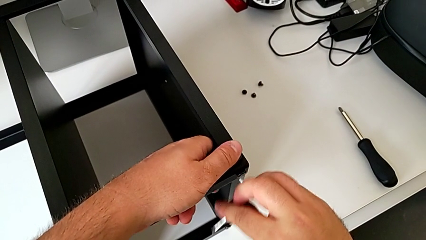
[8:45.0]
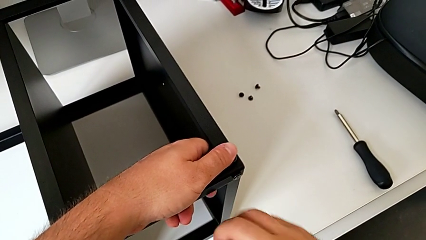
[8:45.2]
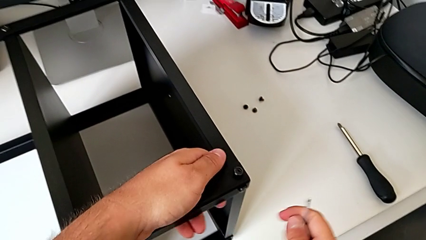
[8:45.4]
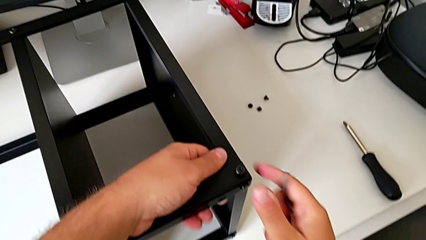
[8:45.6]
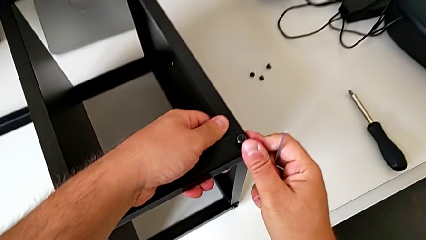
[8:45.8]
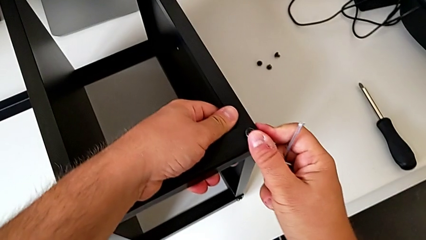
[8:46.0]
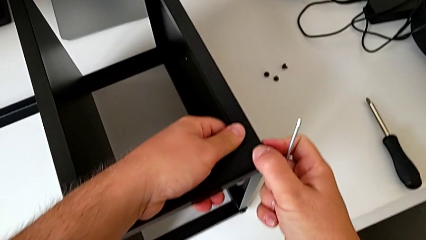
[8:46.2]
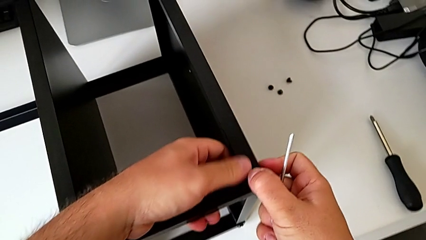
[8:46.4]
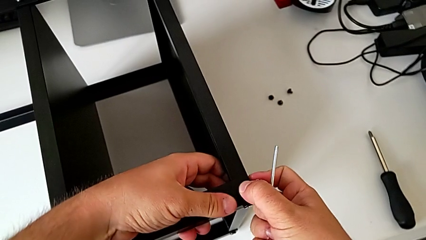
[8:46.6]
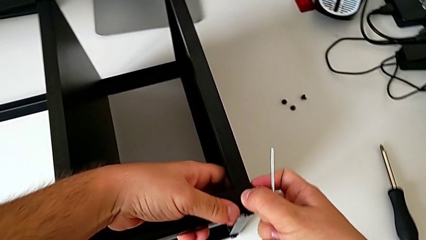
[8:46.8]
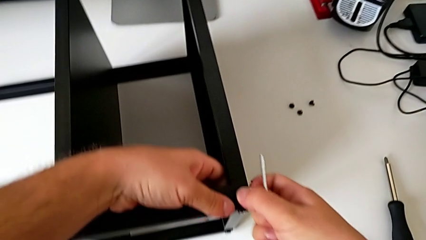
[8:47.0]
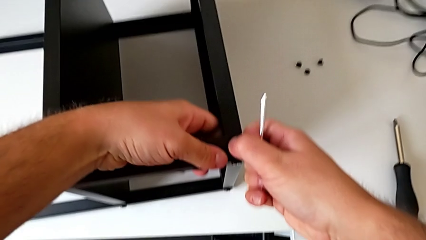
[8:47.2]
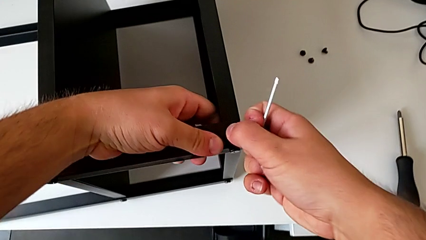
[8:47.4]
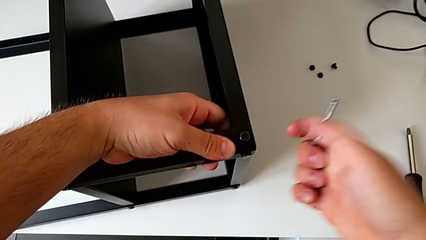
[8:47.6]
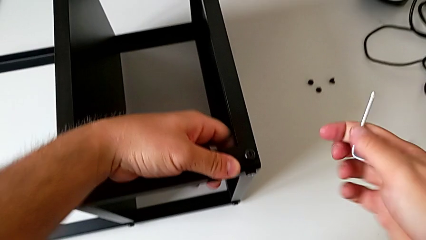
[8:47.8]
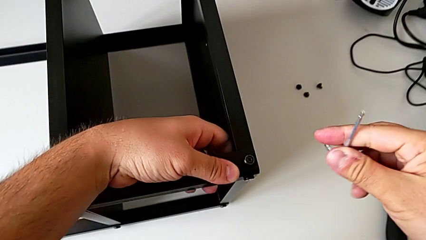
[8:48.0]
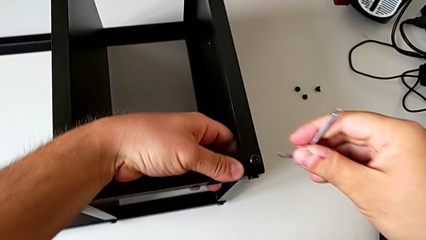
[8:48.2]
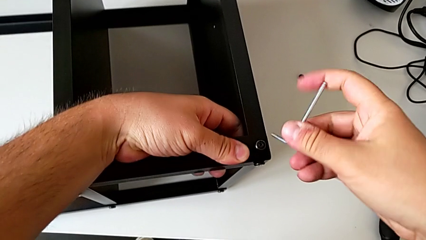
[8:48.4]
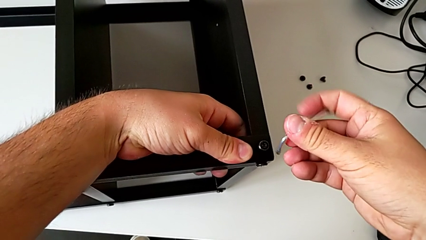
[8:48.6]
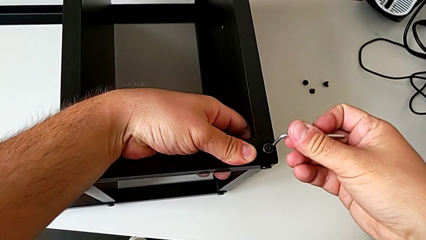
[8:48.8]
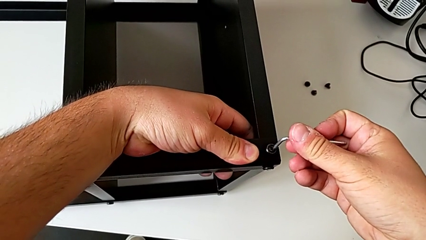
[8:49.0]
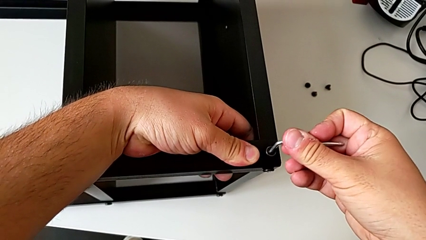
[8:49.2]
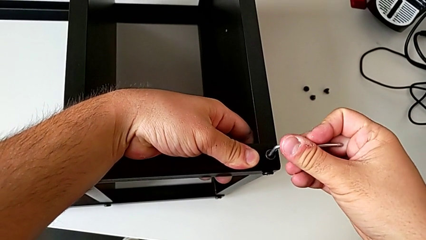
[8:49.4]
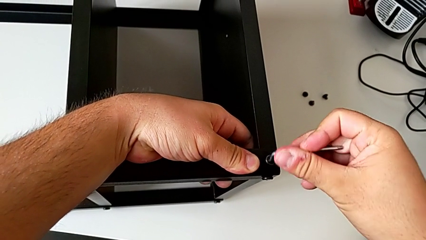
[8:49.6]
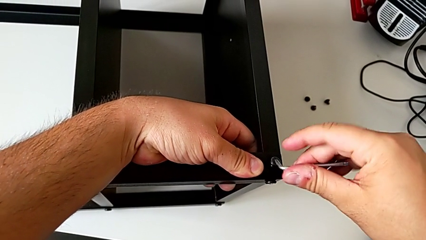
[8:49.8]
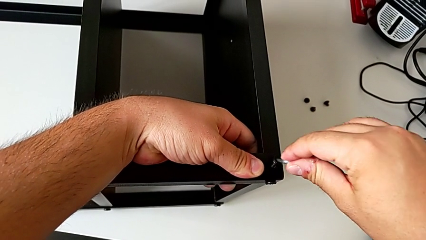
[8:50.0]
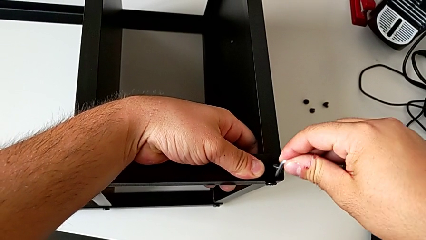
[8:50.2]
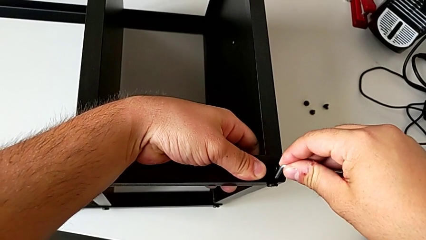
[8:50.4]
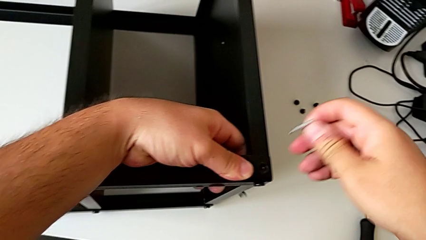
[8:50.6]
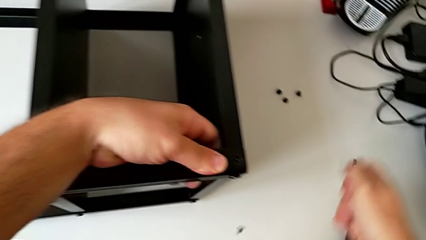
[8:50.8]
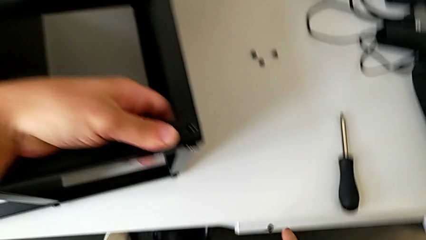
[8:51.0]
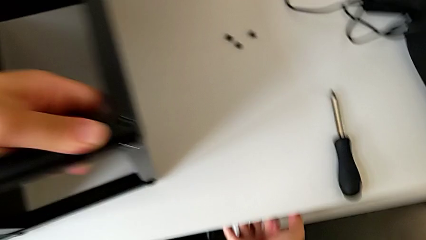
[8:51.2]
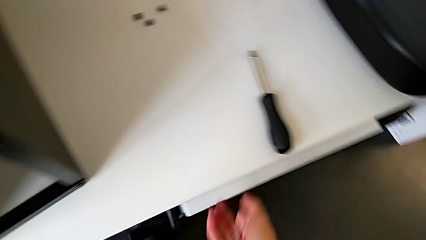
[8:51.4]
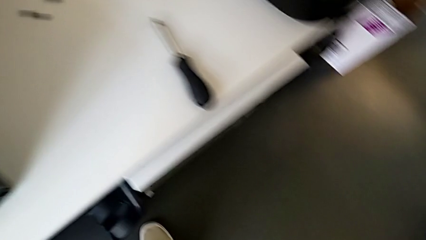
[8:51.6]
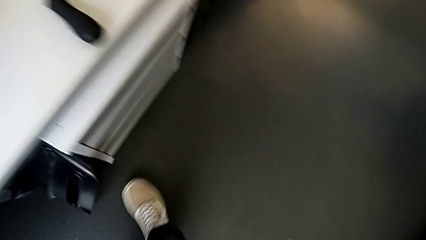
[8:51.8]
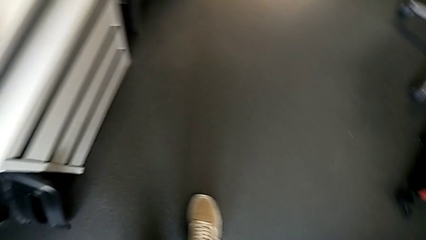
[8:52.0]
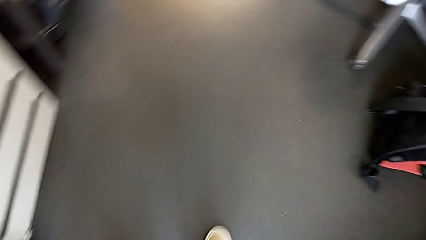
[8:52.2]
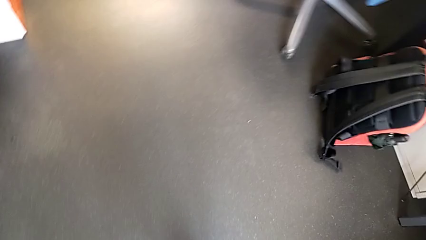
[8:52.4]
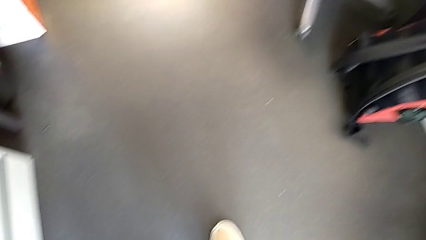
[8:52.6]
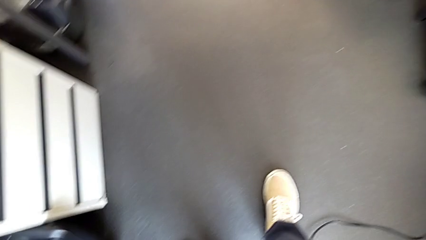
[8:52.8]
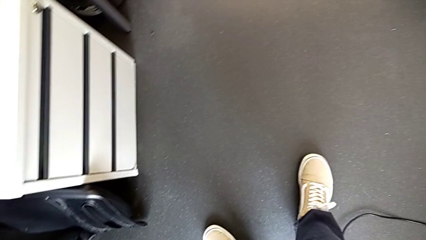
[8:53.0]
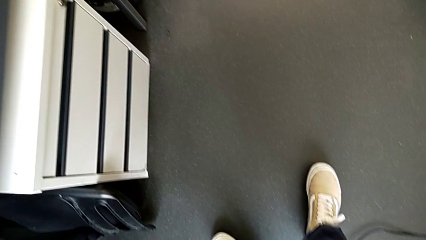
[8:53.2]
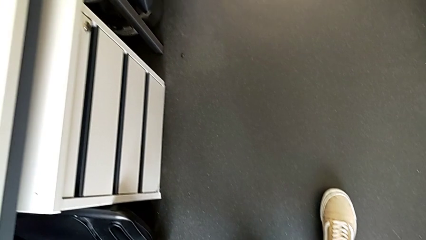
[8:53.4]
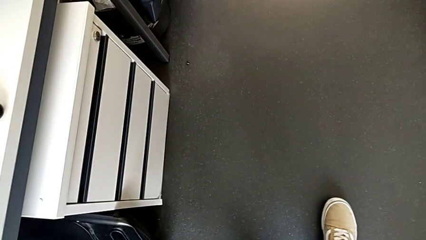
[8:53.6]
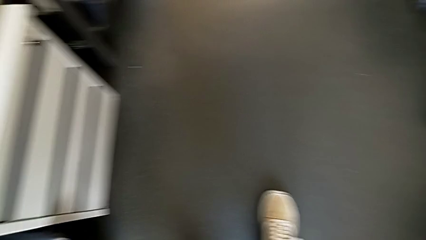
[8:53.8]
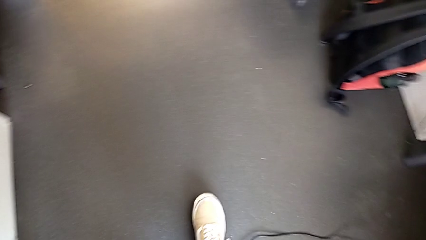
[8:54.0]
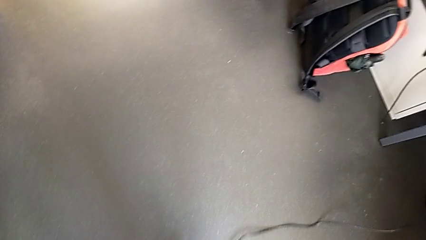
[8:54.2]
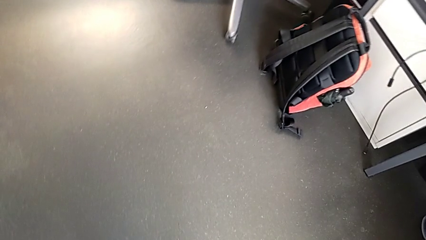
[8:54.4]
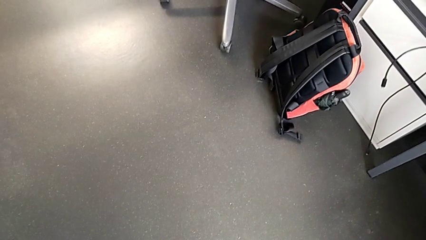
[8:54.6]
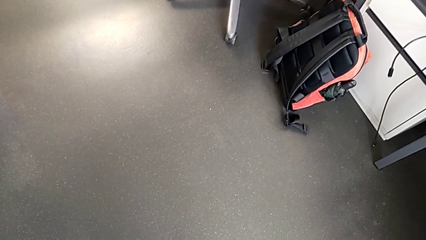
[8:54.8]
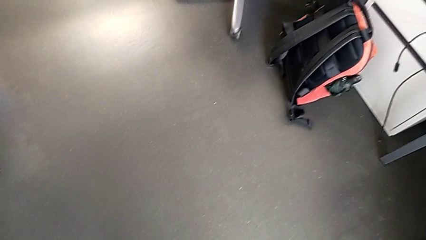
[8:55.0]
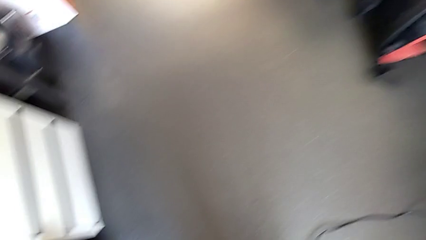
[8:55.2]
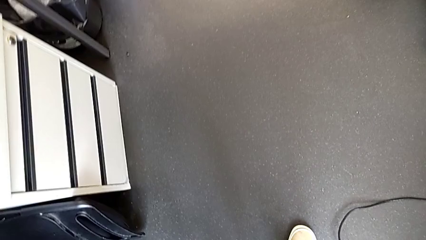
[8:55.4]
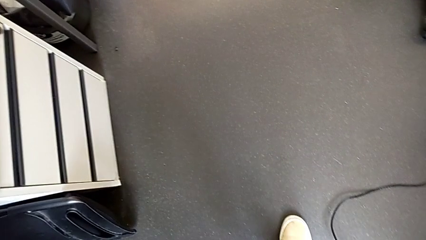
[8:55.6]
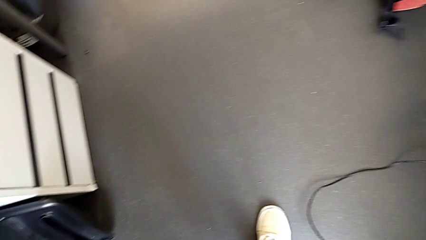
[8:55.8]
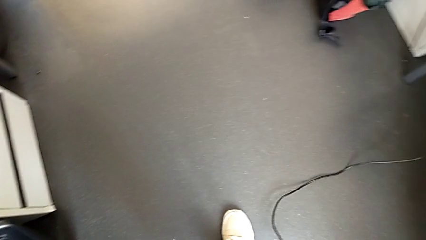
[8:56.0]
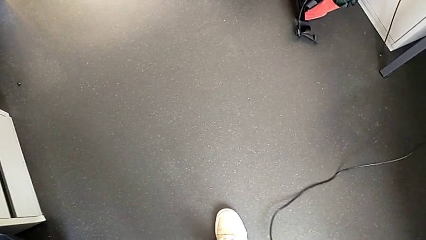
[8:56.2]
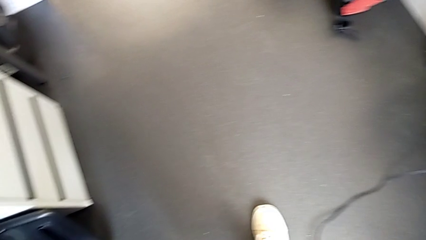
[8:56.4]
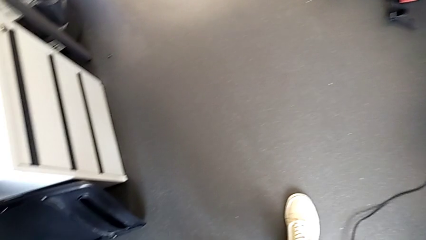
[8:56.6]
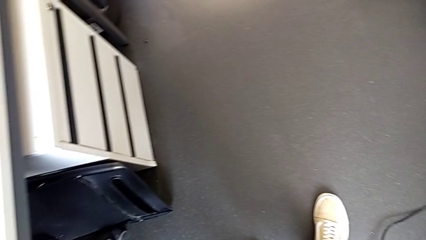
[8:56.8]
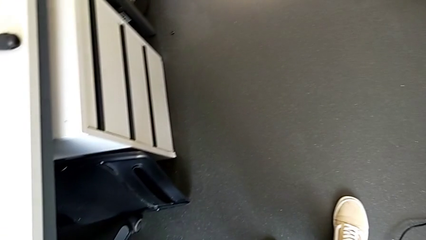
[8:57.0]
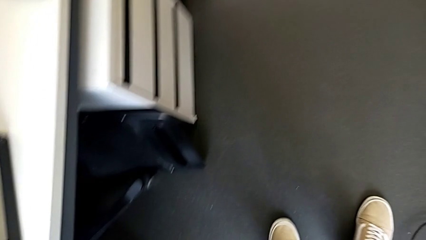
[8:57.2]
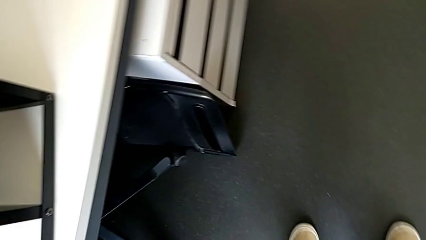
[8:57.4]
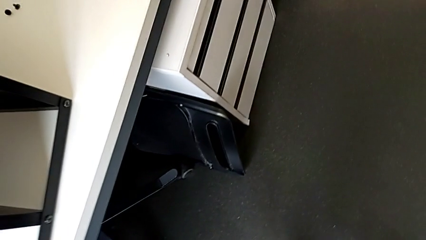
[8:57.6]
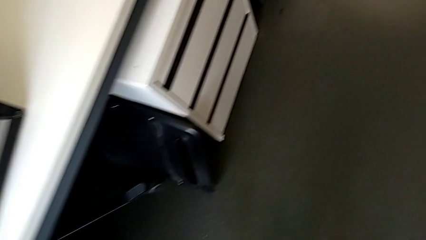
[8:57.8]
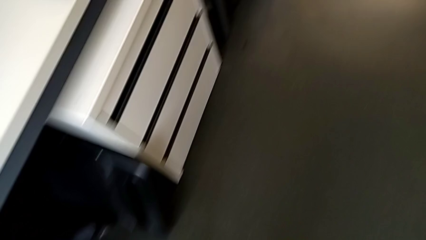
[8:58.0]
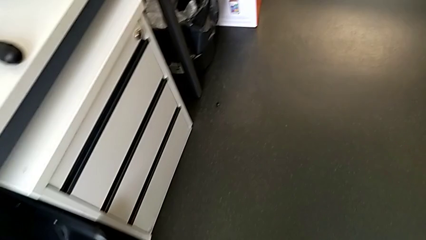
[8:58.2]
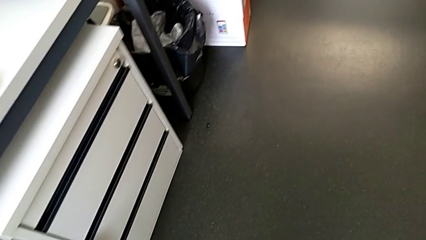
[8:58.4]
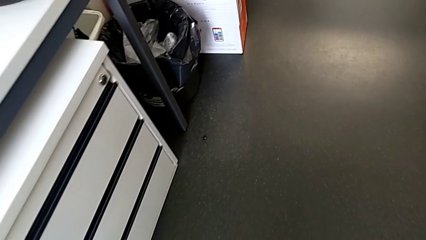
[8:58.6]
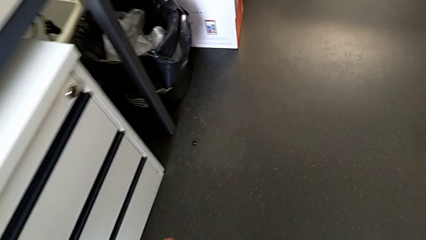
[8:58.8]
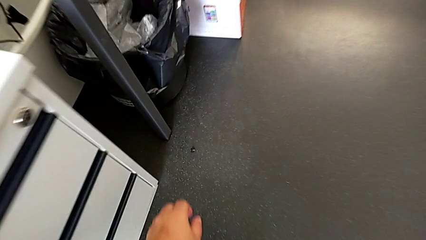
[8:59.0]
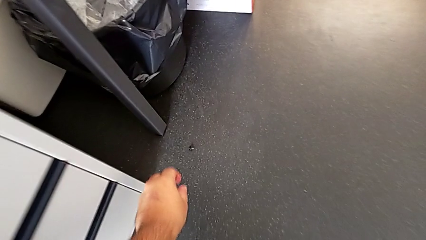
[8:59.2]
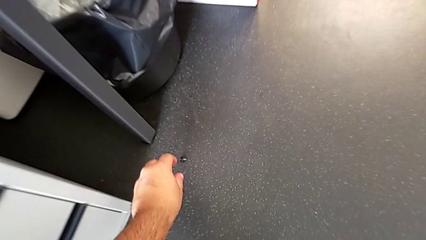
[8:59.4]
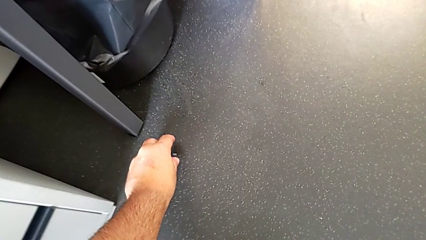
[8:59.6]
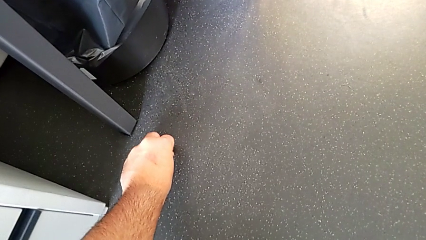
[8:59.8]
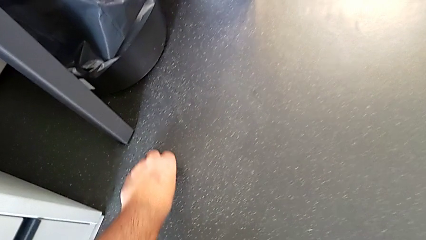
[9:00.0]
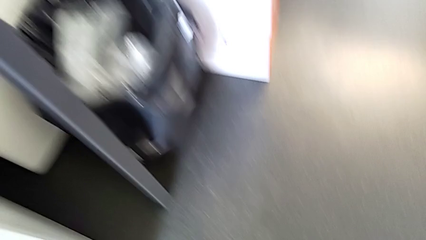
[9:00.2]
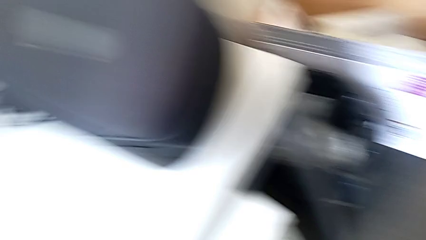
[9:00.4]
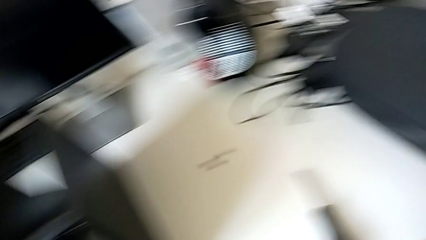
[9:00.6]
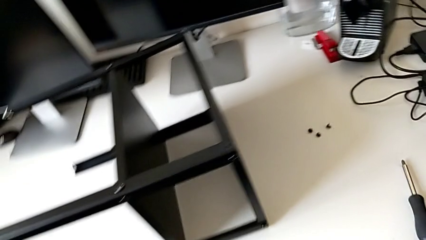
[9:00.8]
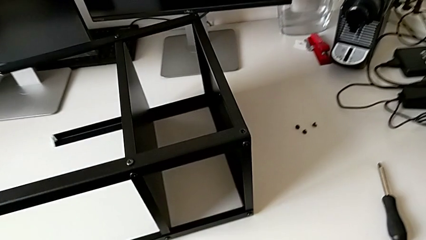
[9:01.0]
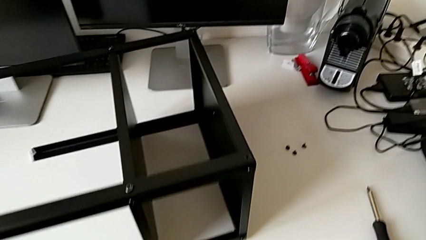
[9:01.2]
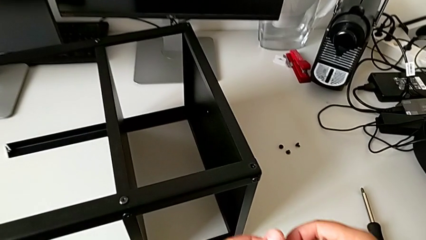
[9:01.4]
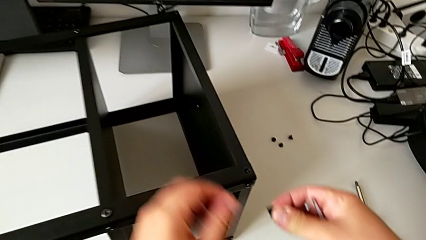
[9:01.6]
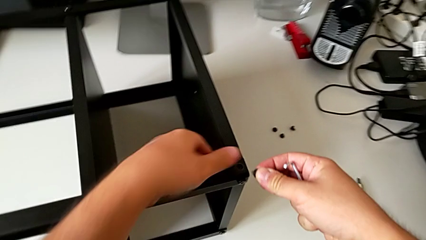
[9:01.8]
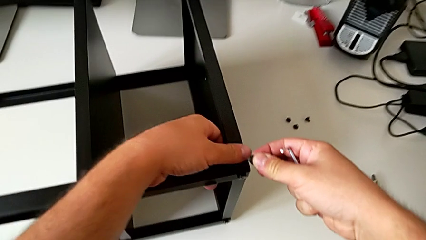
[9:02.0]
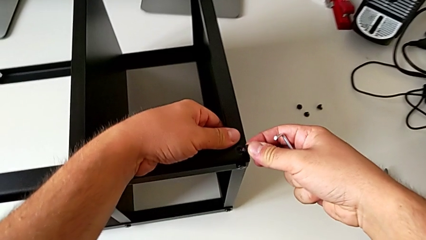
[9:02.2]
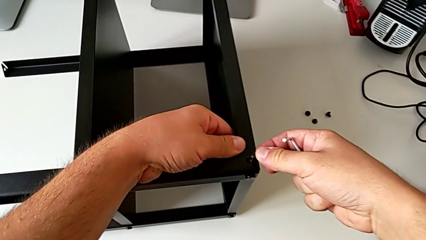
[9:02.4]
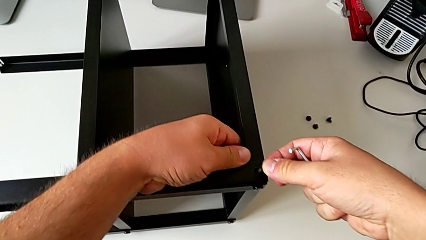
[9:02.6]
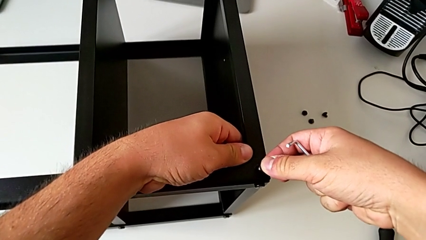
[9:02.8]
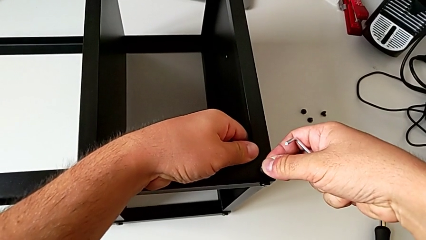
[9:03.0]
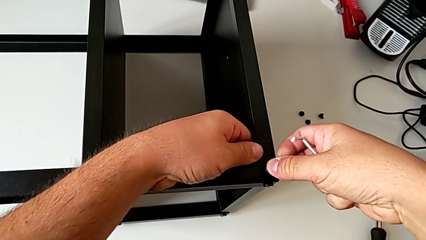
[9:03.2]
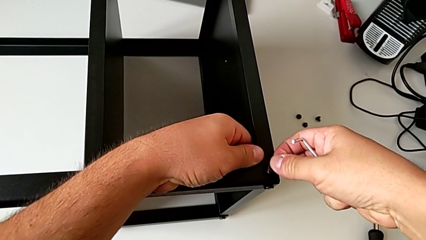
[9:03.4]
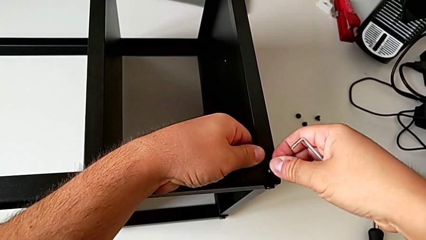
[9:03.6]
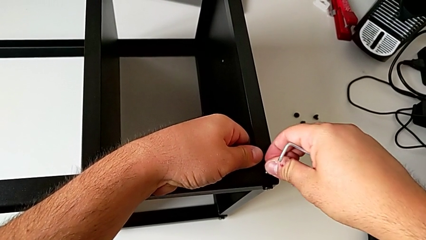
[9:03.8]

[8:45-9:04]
The camera wearer is assembling the table to the third leg. They wrongly drop the hex socket head and grab it.
